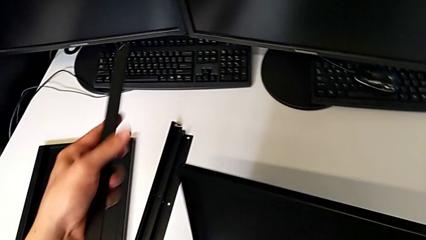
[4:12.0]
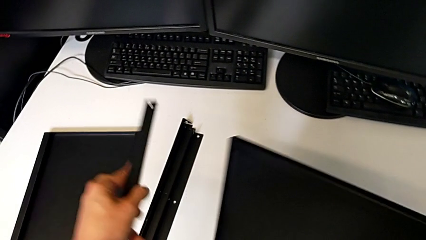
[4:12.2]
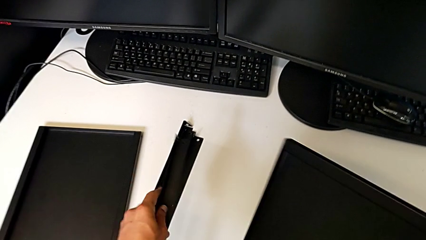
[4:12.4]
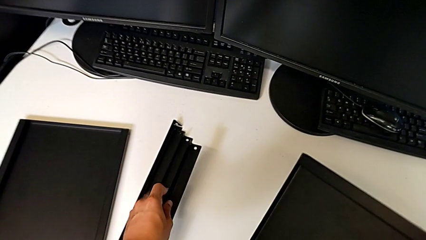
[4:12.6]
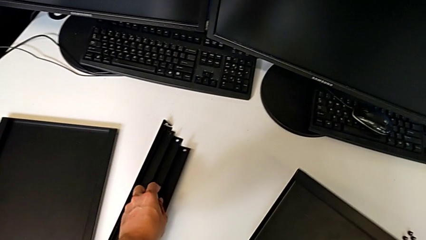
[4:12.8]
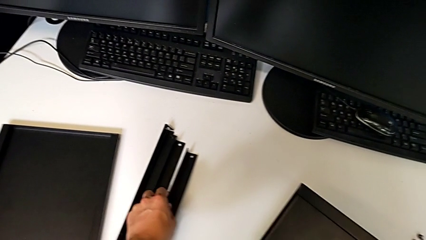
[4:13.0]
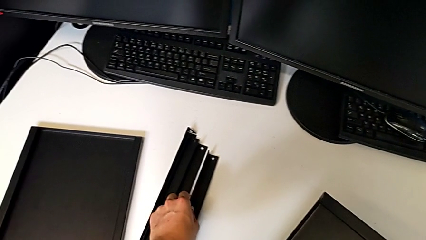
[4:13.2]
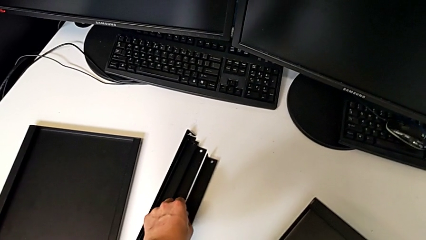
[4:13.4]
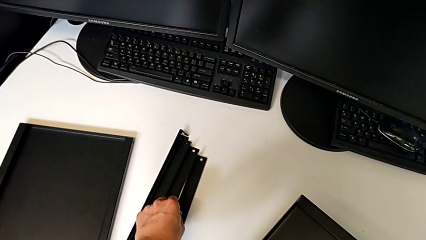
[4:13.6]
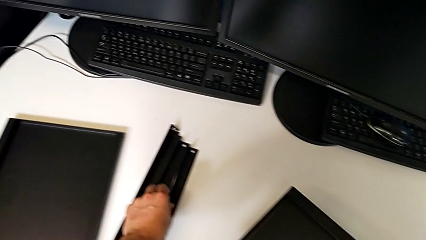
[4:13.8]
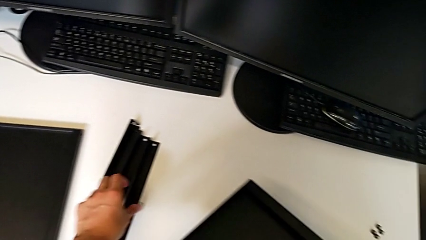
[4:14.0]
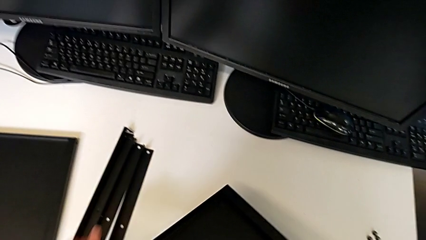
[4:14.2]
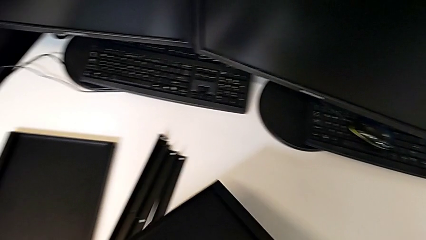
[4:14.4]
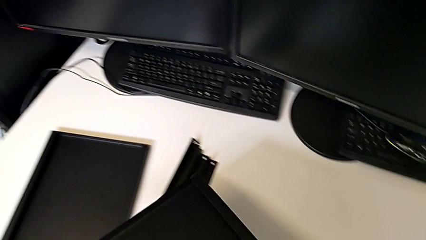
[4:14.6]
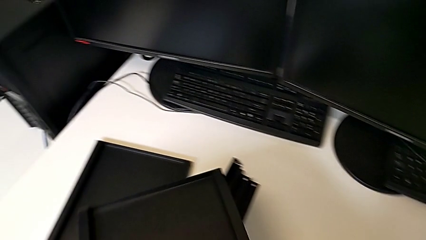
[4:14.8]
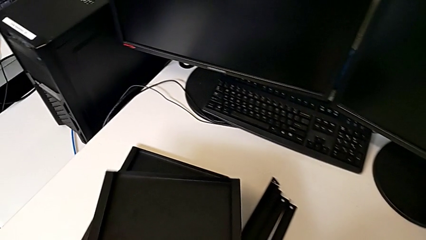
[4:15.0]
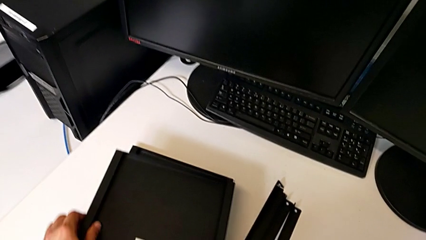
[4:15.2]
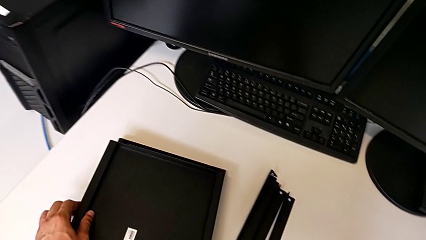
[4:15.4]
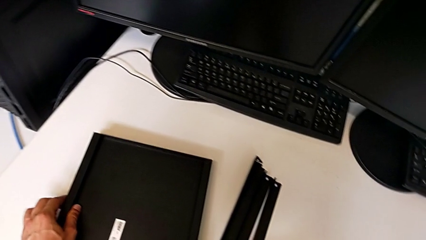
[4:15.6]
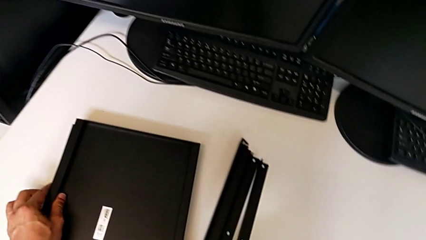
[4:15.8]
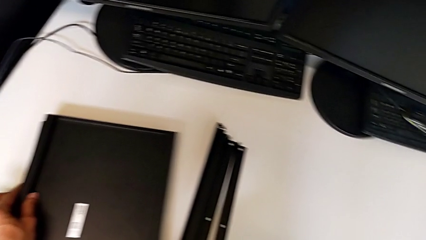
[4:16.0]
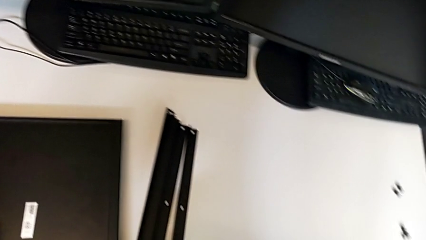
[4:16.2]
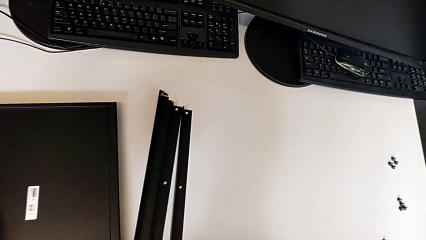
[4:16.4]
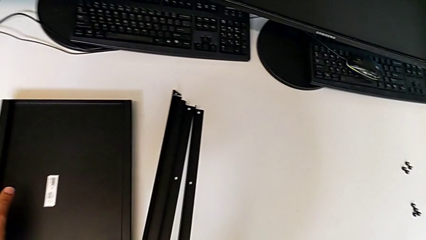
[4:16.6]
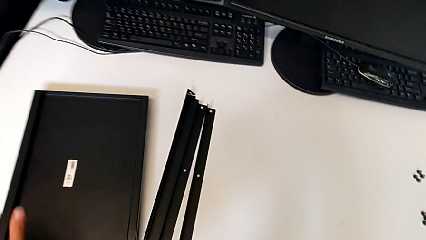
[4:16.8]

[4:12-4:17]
The camera wearer is disassembling the fourth leg. They place the fourth leg and place the bottom tray.
